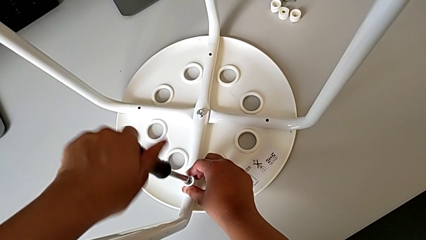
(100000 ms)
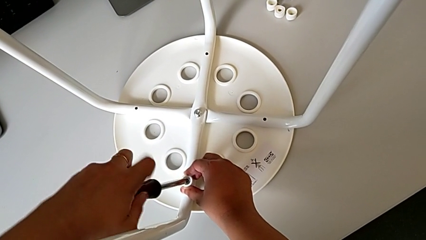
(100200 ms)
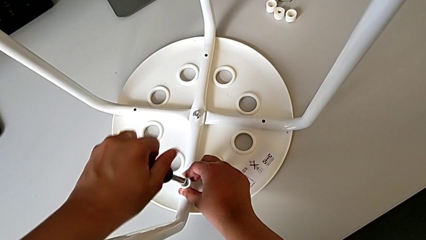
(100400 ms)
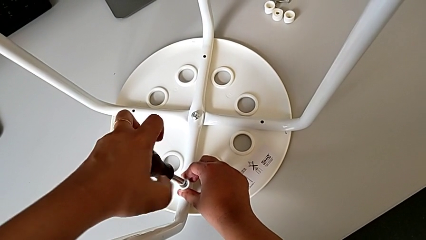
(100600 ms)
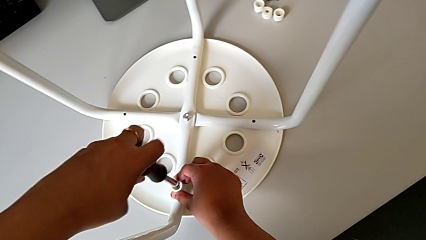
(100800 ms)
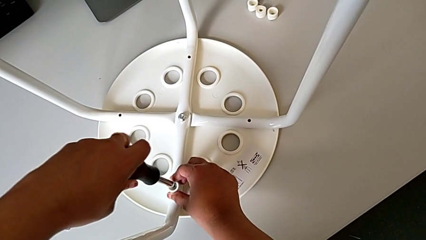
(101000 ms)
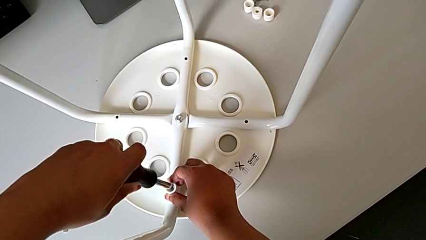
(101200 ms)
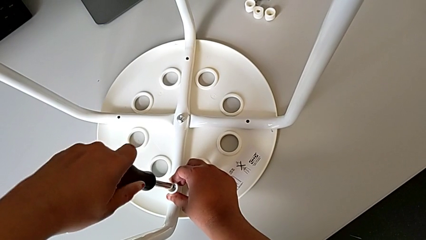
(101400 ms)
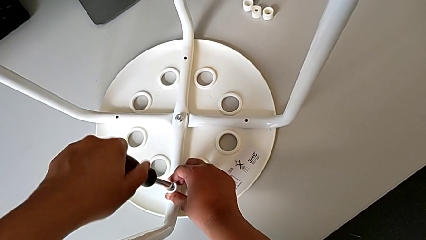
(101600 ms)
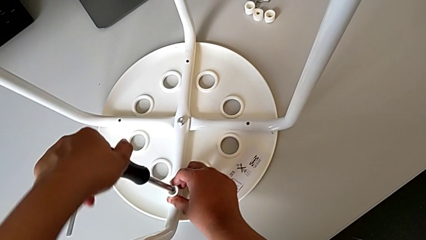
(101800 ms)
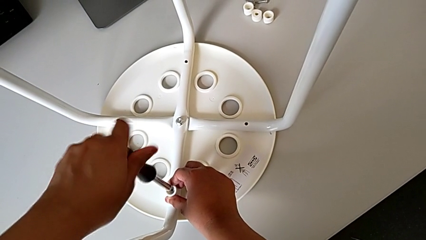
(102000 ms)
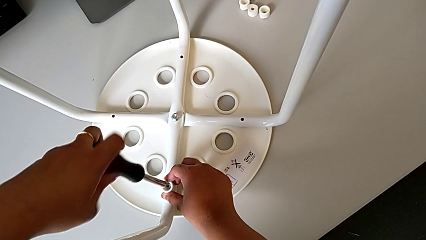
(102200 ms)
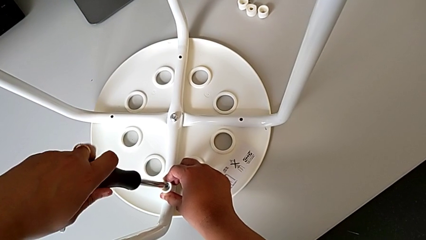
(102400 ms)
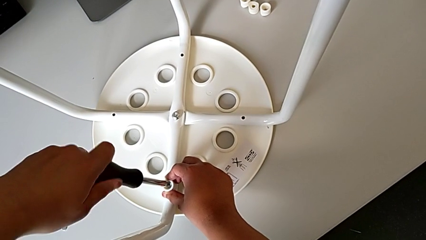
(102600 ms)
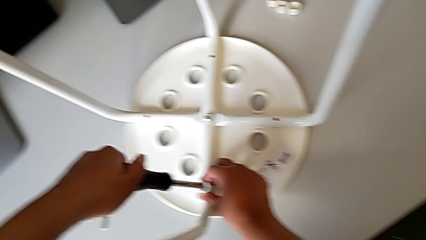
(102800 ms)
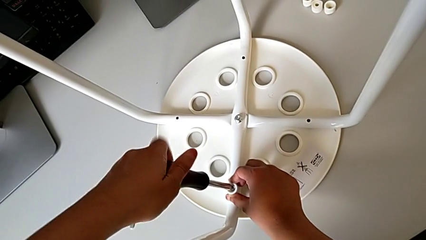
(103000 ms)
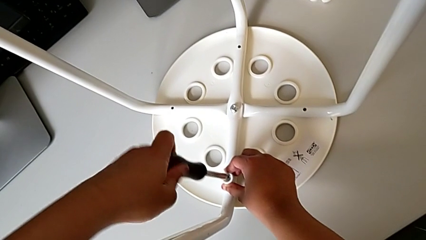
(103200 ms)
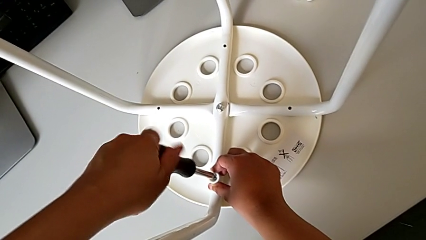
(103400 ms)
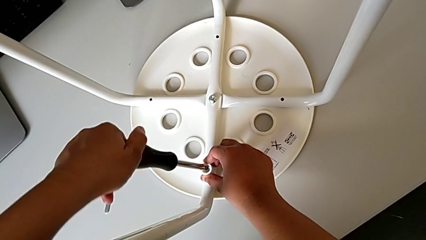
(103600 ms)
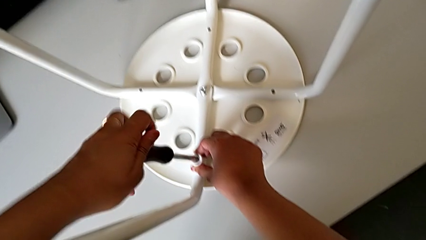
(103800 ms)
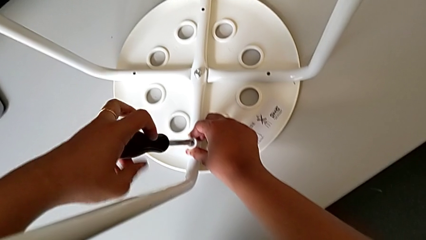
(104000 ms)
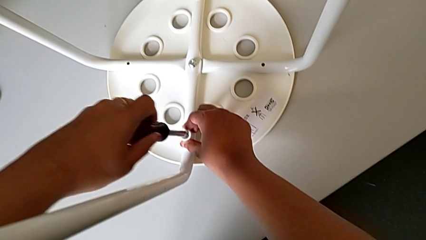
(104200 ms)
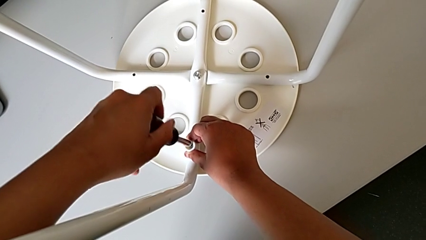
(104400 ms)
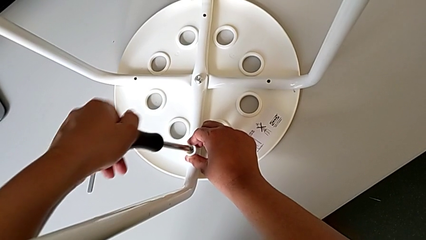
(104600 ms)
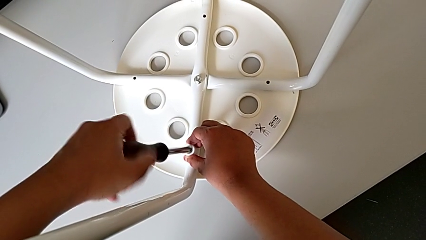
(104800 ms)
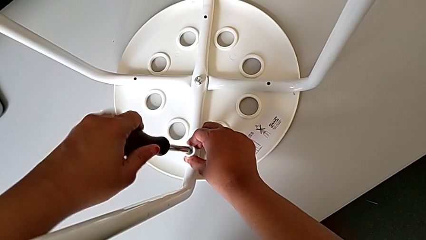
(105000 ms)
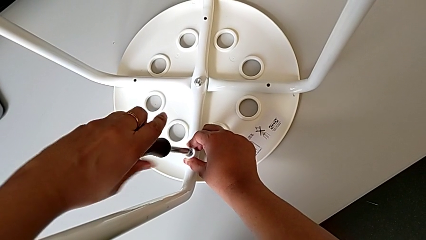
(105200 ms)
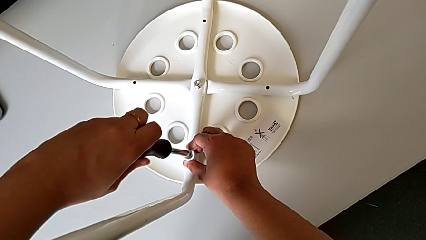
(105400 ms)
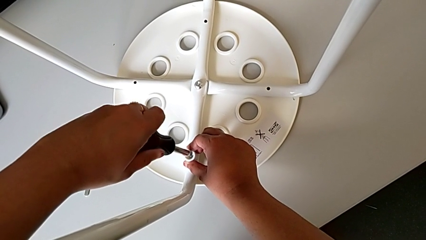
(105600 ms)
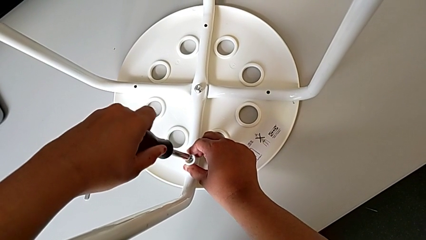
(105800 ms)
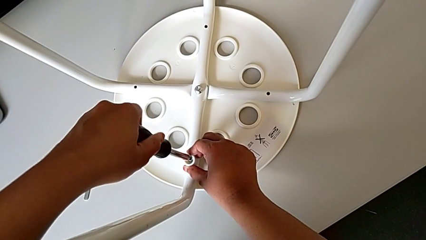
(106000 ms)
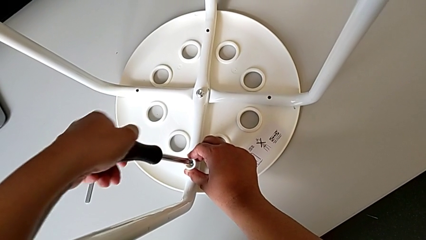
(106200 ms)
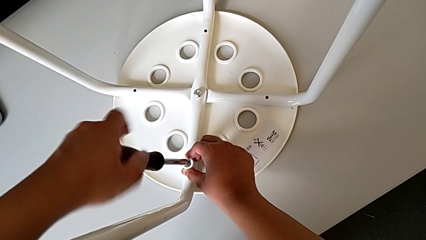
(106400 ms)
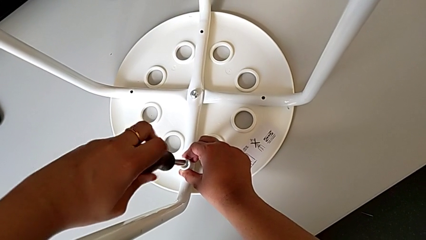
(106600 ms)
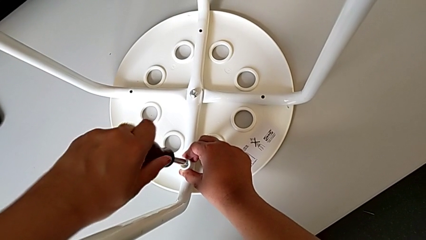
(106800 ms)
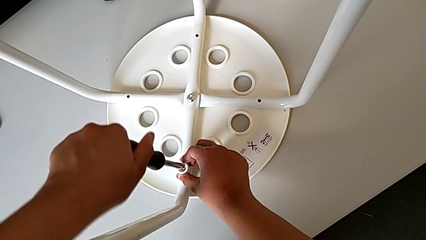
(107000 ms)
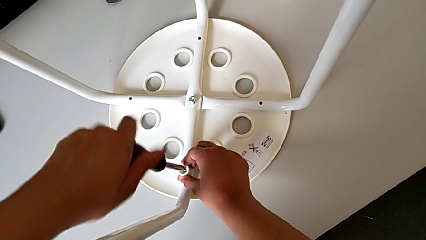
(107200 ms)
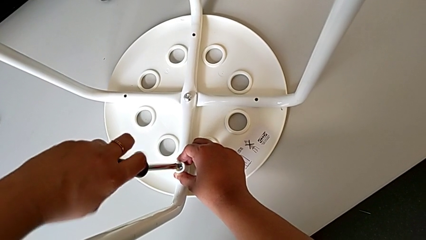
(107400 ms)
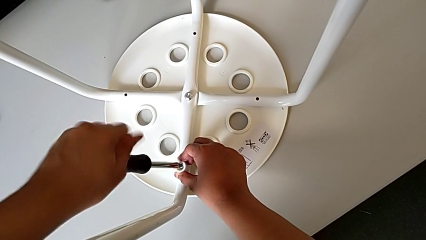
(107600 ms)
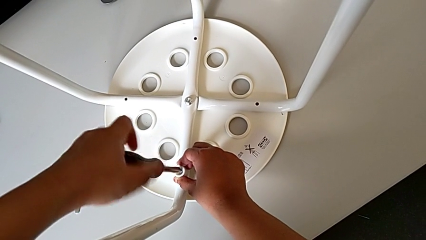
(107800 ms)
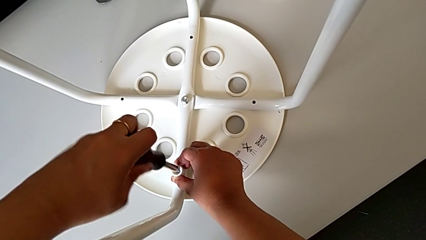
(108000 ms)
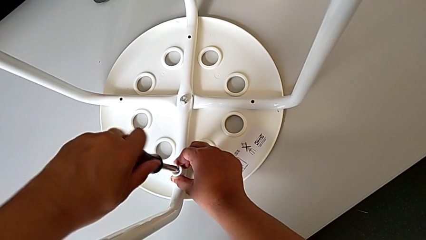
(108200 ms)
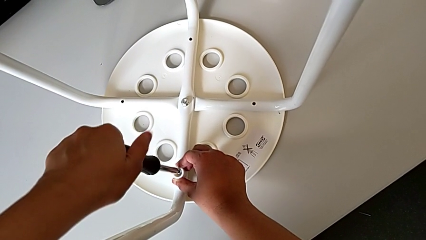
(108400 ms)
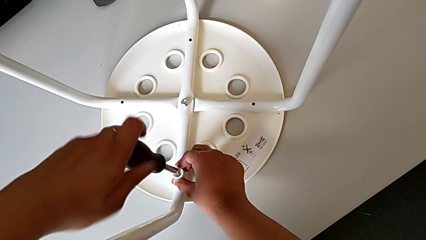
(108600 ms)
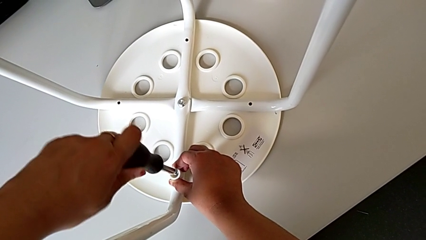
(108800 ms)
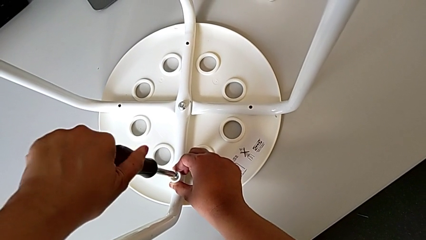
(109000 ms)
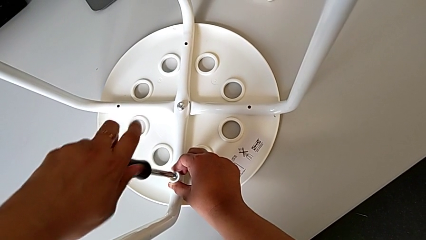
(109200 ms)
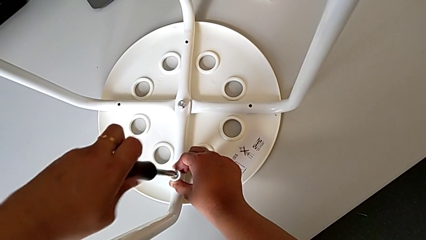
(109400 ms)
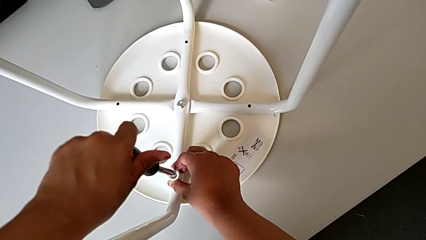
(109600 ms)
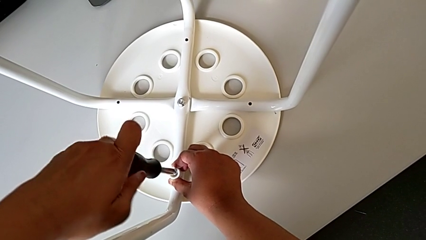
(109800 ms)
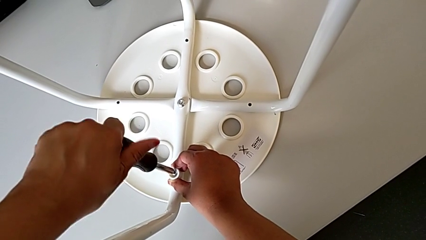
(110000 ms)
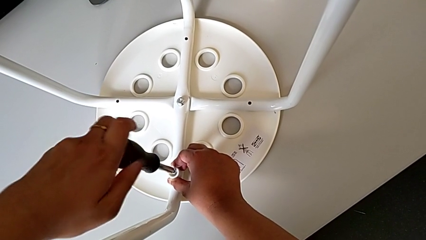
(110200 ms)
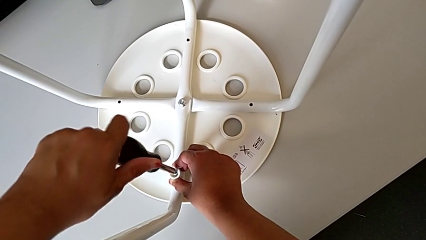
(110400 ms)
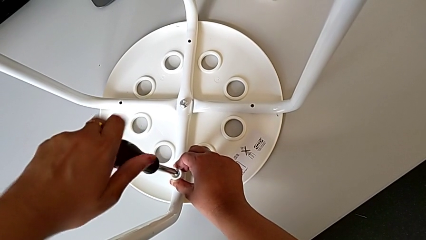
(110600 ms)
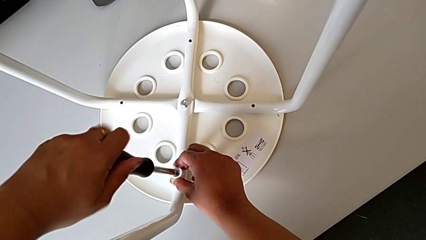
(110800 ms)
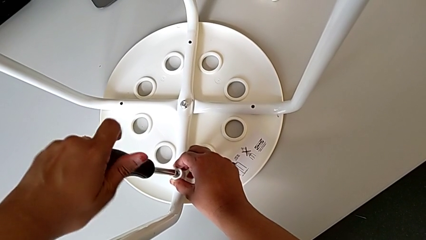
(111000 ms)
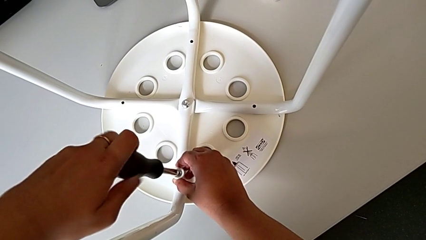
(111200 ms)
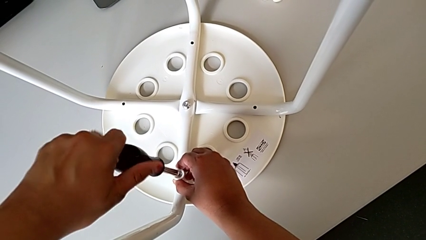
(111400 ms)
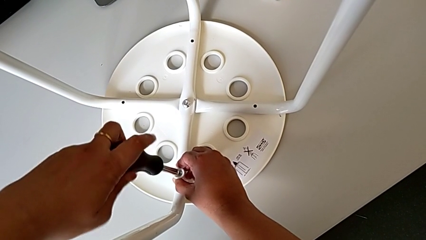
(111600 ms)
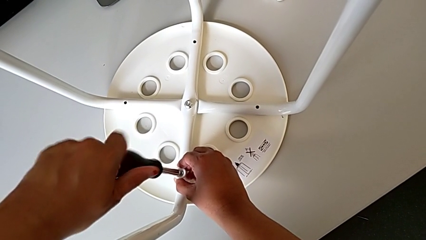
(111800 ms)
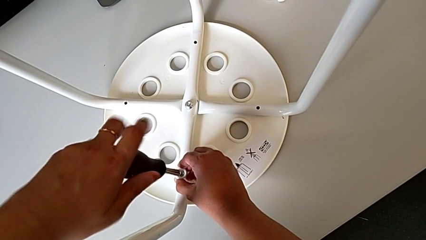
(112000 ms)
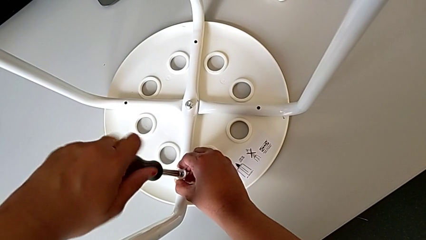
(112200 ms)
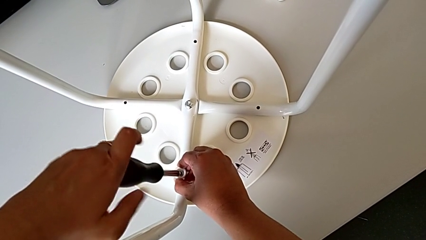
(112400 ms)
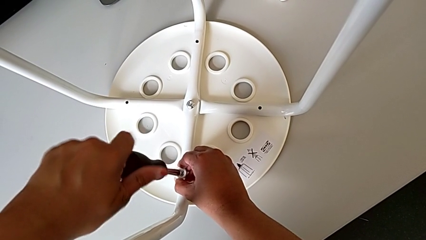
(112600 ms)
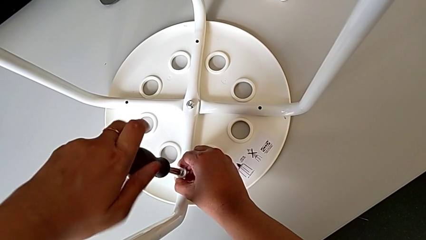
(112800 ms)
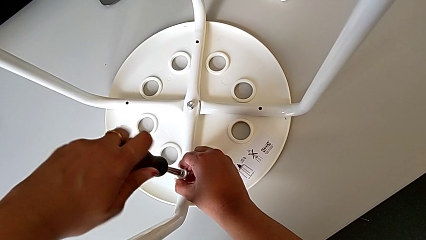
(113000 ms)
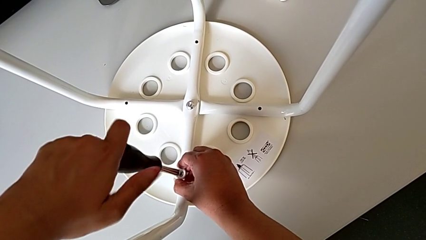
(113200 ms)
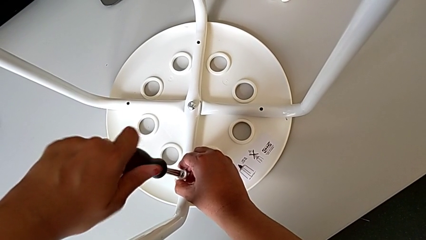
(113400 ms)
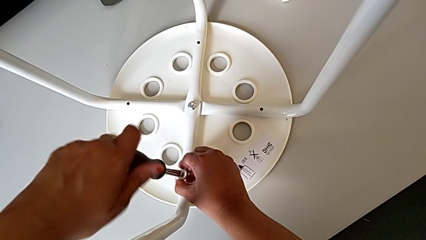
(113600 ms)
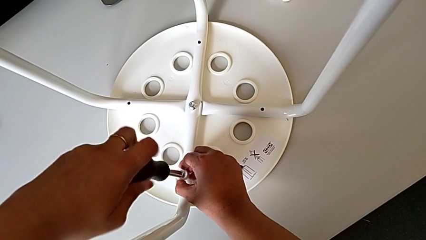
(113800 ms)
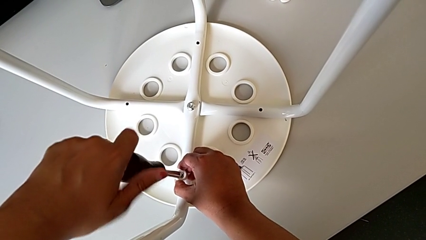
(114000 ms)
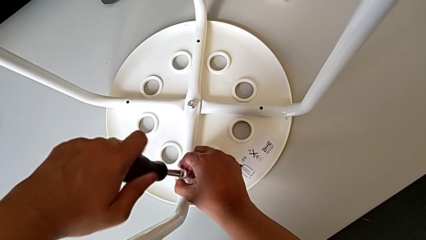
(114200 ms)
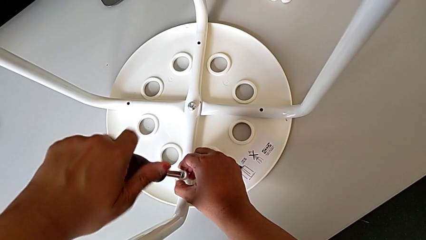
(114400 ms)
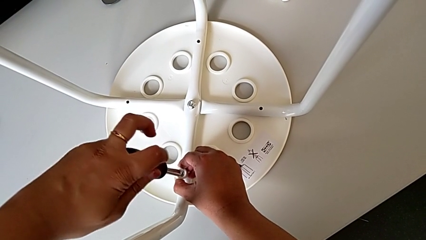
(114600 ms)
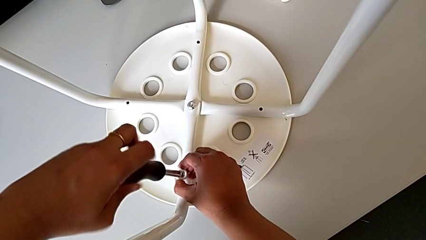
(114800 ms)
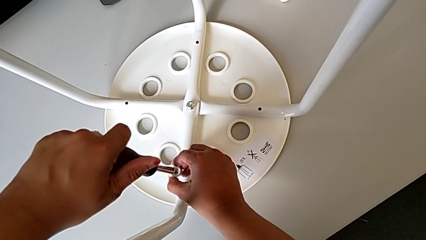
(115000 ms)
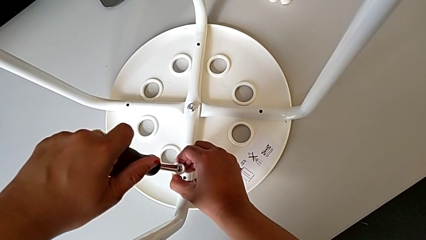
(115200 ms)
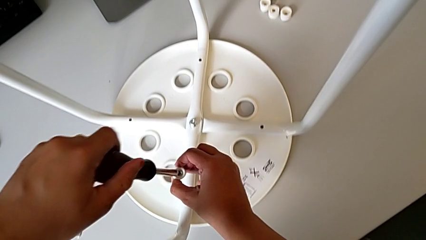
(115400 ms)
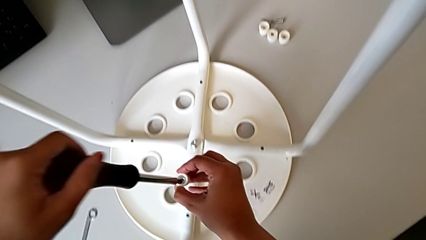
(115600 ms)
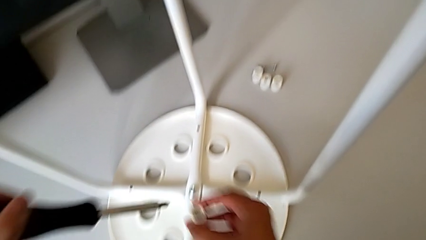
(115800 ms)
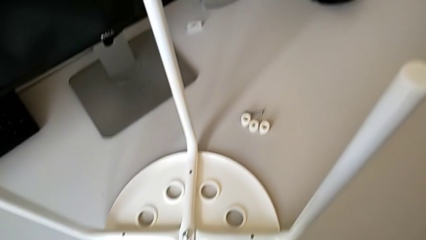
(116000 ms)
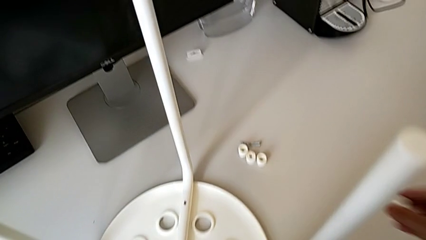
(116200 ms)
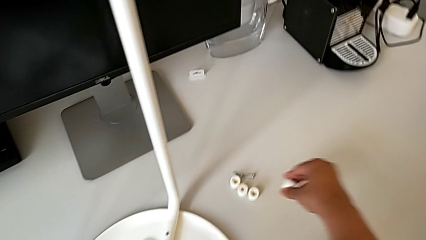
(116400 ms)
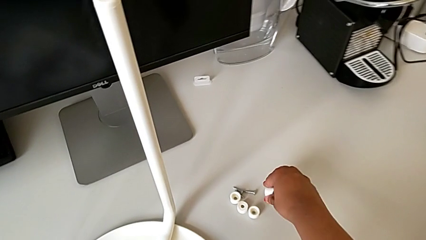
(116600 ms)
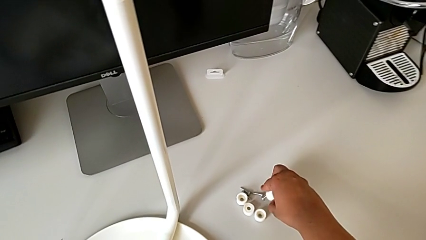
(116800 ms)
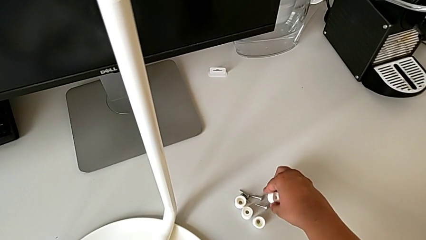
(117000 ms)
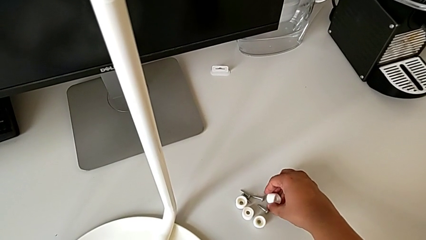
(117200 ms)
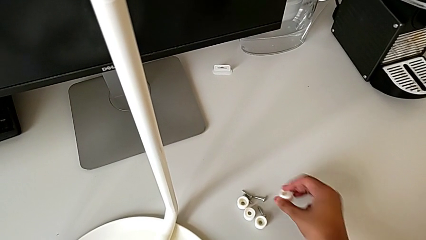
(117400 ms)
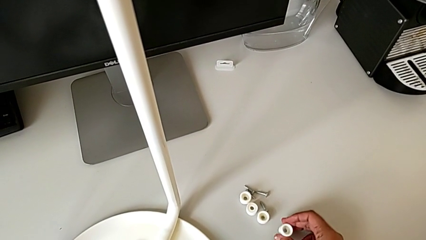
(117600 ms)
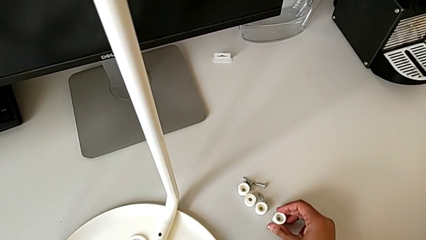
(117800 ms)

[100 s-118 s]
The camera wearer is screwing the fourth screw with the screwdriver. They keep unscrewing the fourth screw and drop it.
